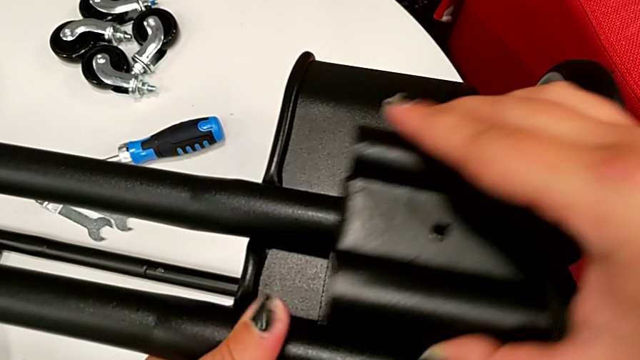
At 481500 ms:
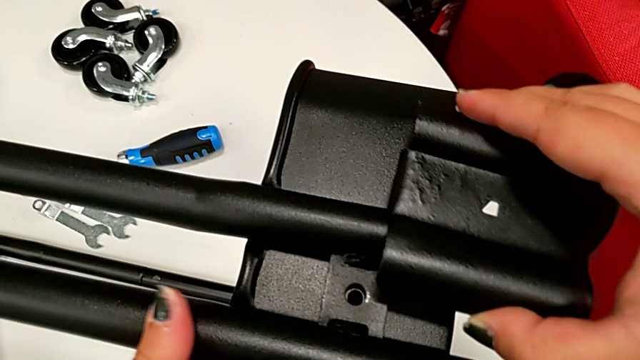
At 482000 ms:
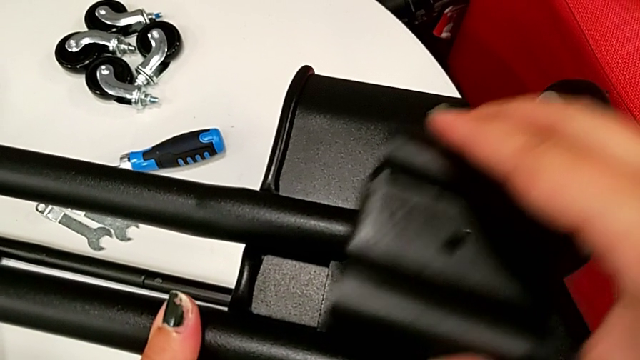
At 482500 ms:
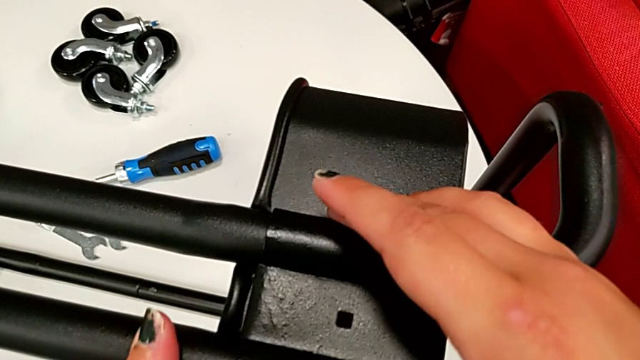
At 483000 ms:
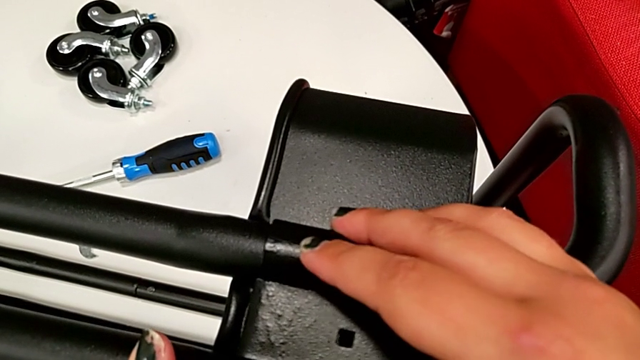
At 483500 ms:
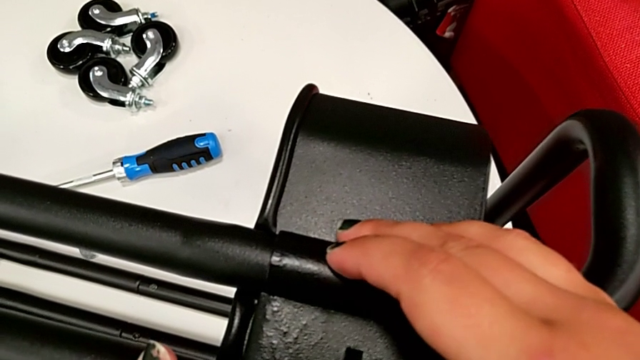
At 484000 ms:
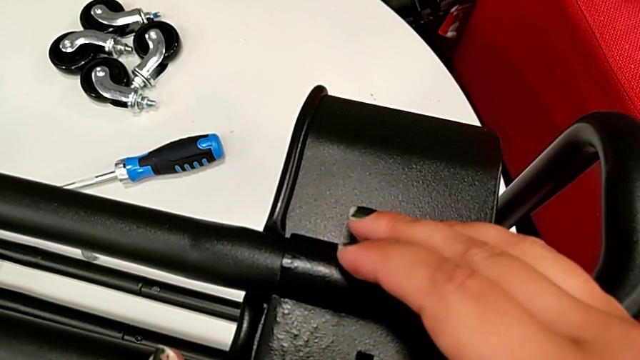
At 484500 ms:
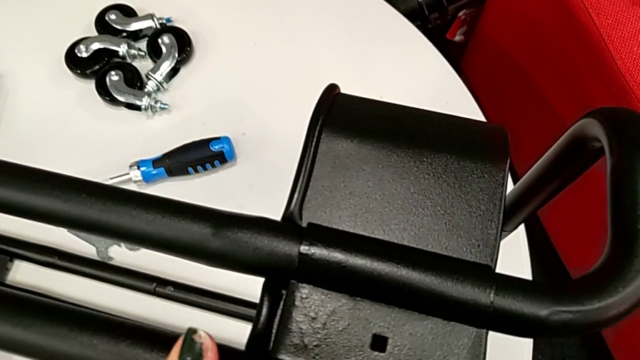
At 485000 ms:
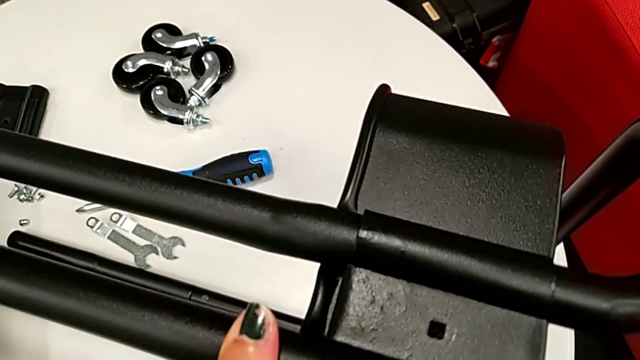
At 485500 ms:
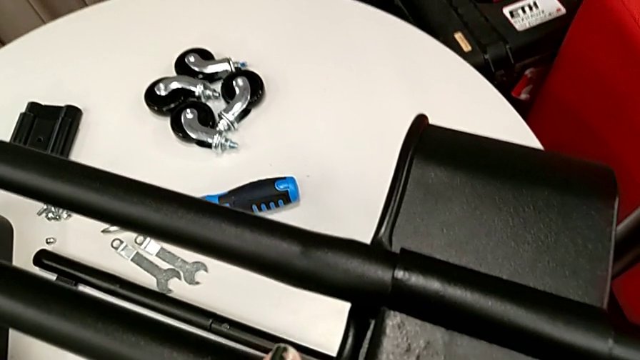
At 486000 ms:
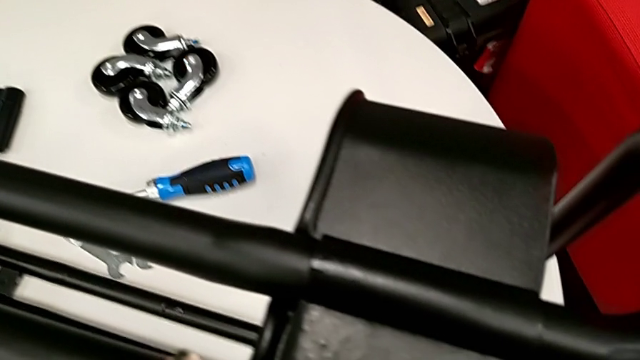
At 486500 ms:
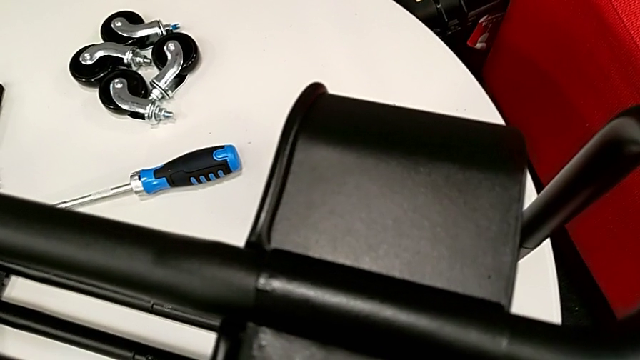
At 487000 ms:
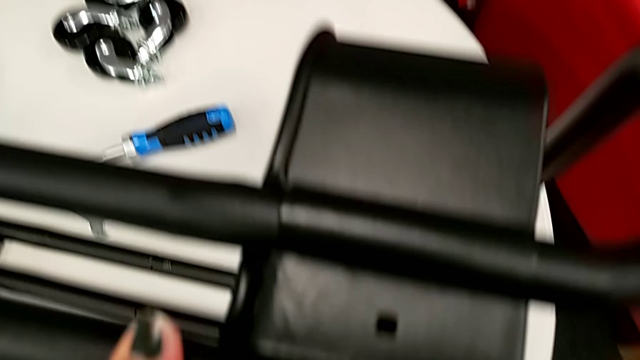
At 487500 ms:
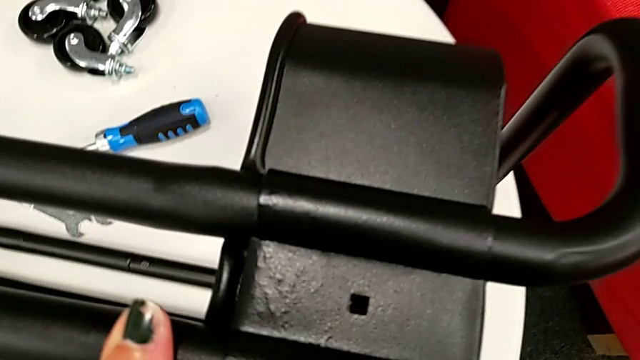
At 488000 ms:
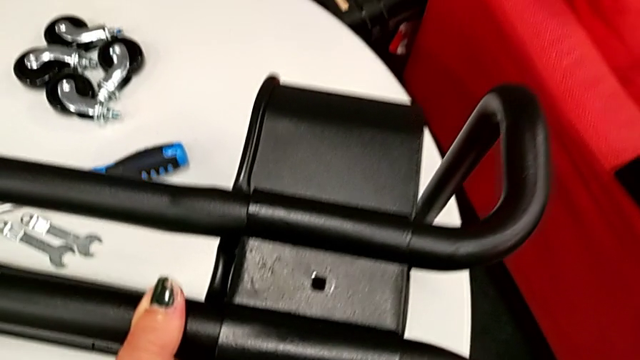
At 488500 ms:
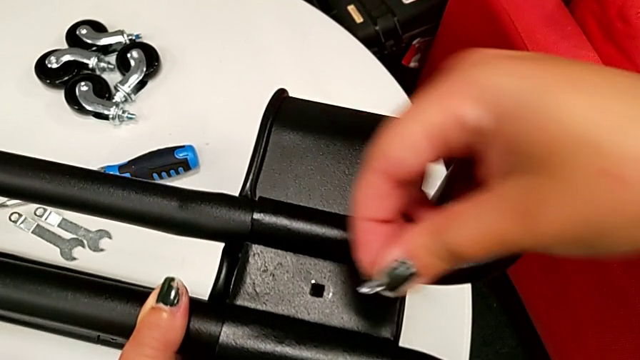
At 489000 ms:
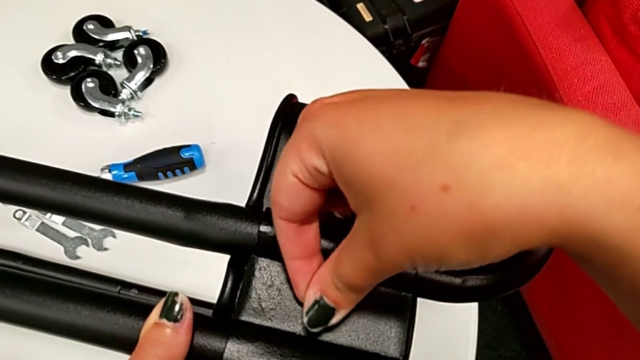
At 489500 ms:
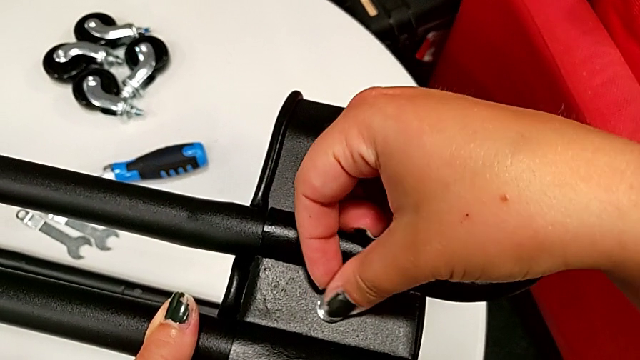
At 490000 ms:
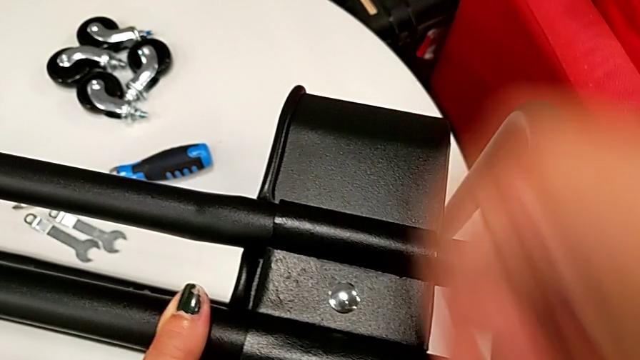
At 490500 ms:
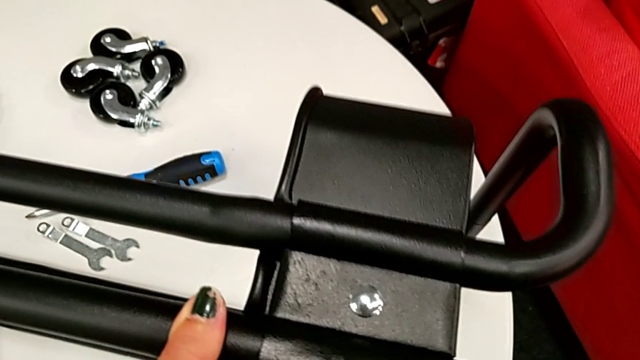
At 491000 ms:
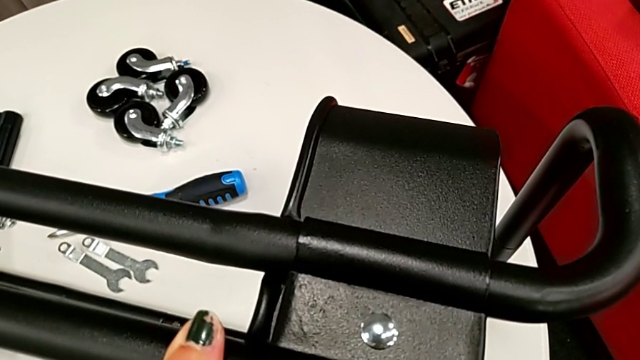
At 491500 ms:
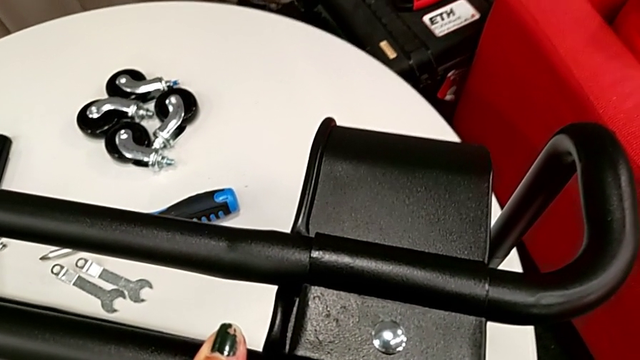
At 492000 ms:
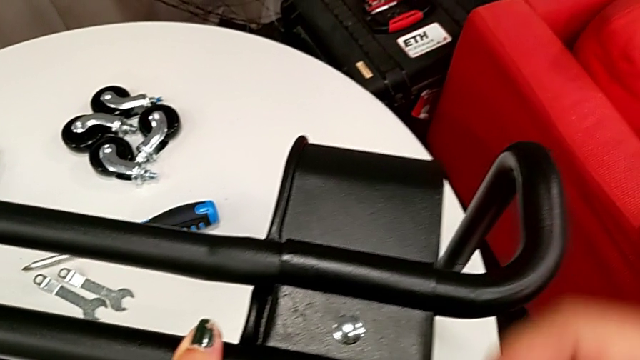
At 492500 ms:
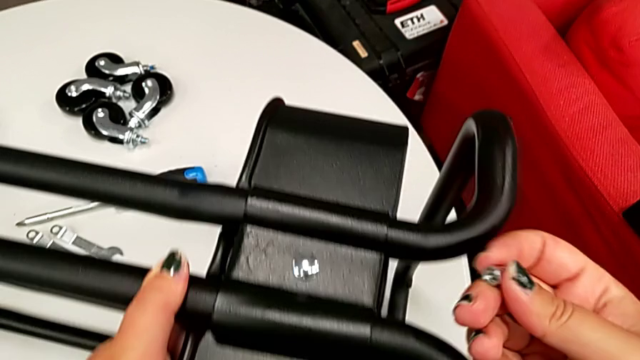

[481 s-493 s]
The camera wearer is attaching the bottom tray to the side bars. They place the bracket and insert the screw.

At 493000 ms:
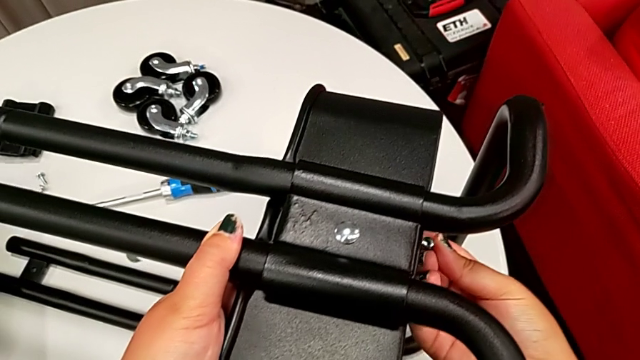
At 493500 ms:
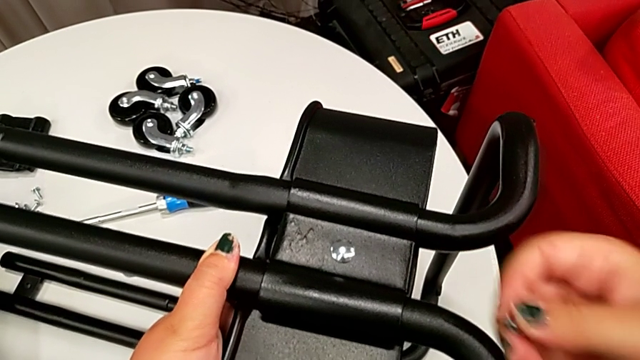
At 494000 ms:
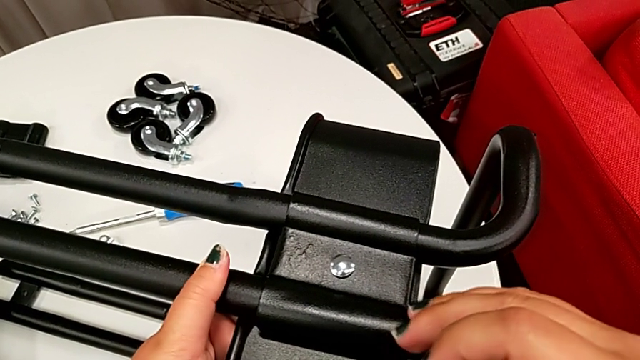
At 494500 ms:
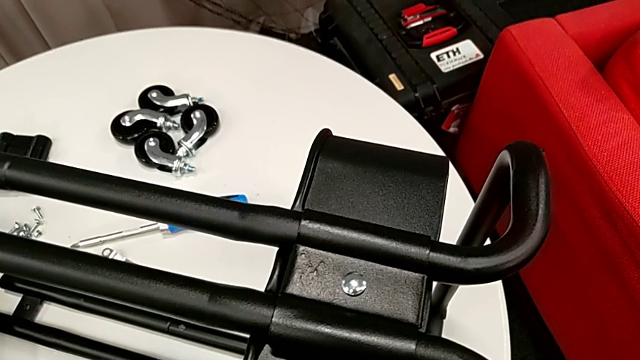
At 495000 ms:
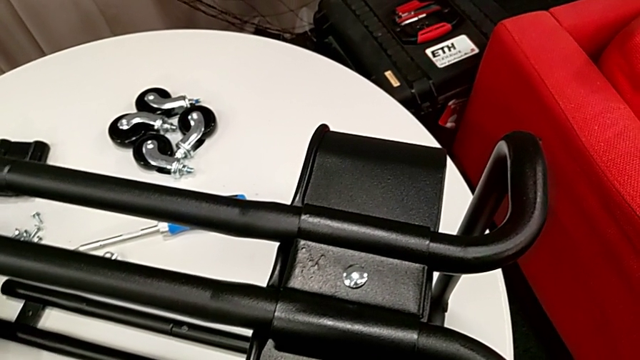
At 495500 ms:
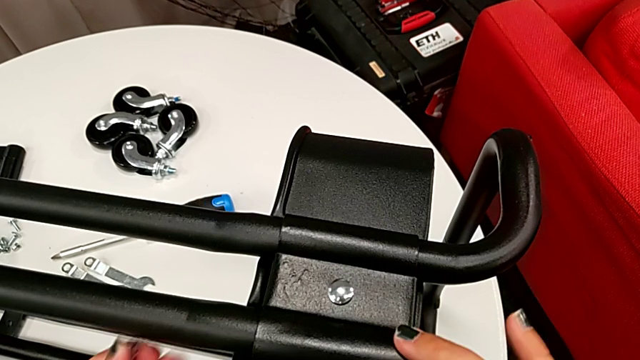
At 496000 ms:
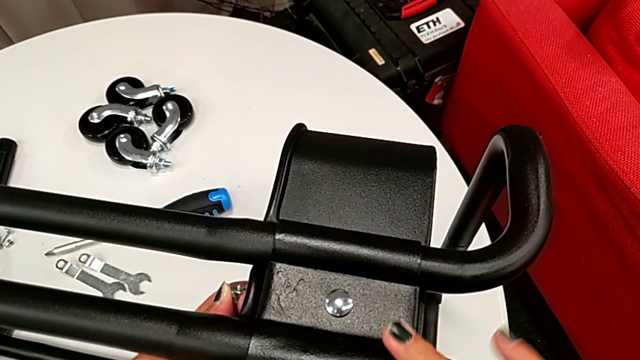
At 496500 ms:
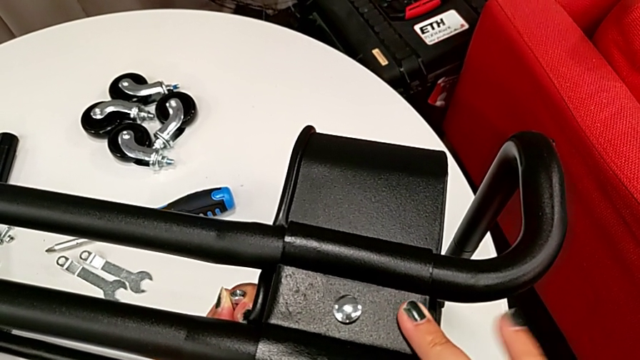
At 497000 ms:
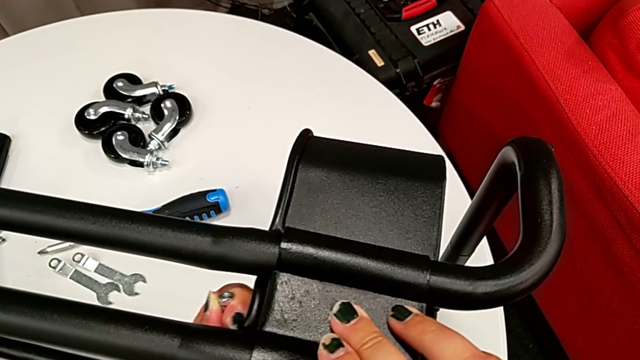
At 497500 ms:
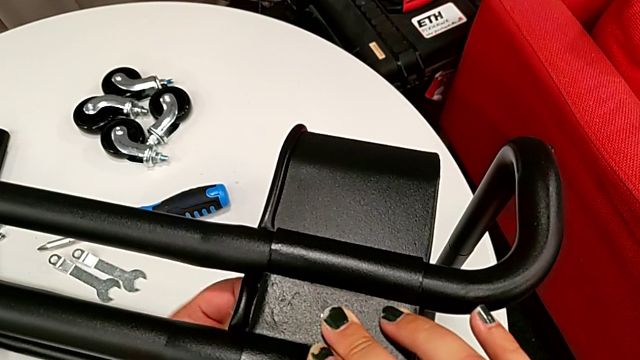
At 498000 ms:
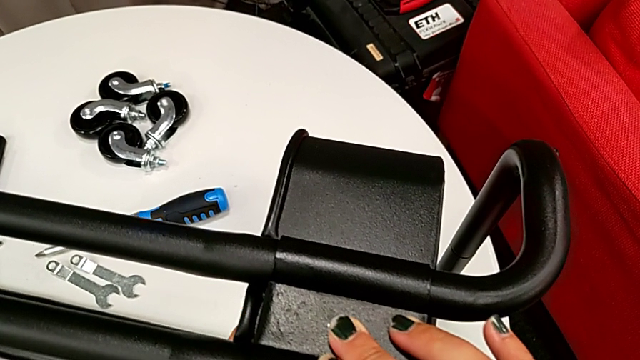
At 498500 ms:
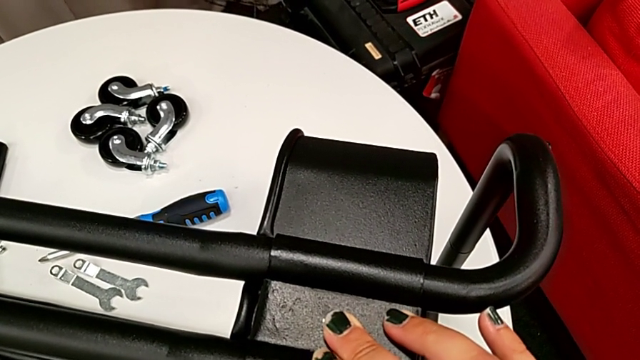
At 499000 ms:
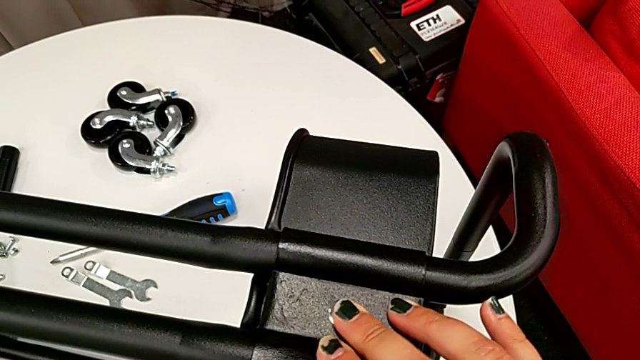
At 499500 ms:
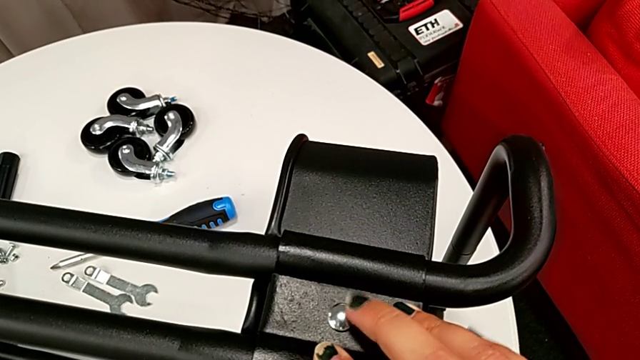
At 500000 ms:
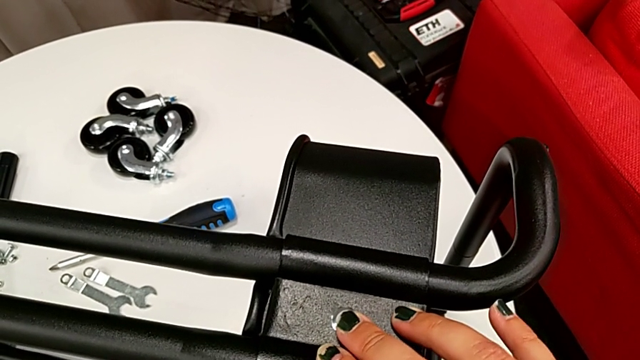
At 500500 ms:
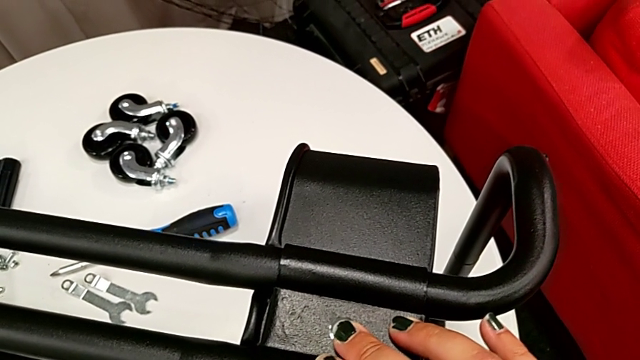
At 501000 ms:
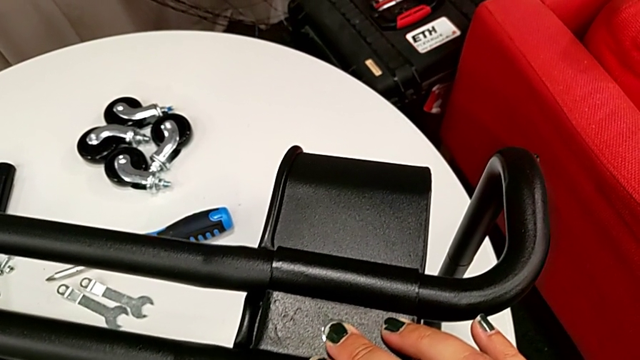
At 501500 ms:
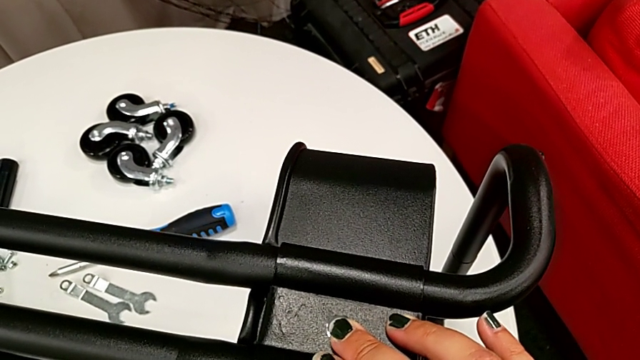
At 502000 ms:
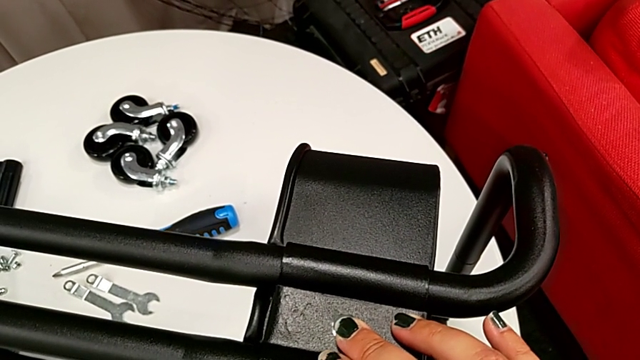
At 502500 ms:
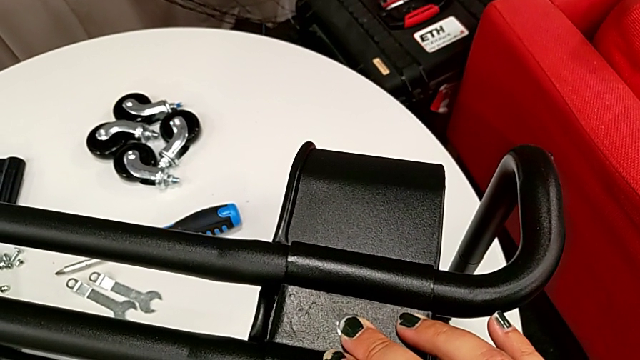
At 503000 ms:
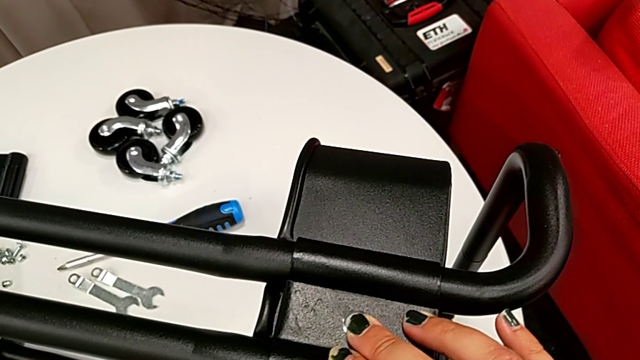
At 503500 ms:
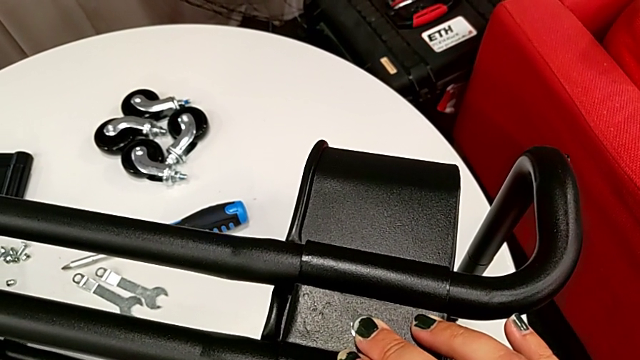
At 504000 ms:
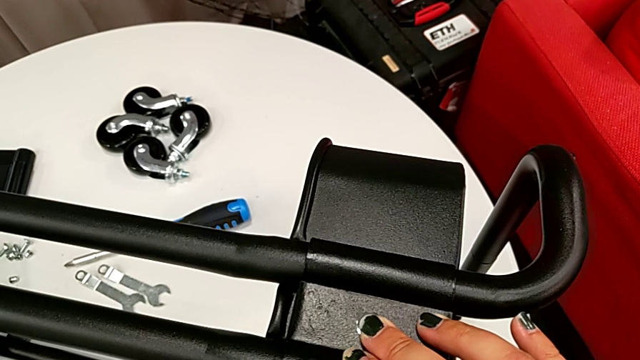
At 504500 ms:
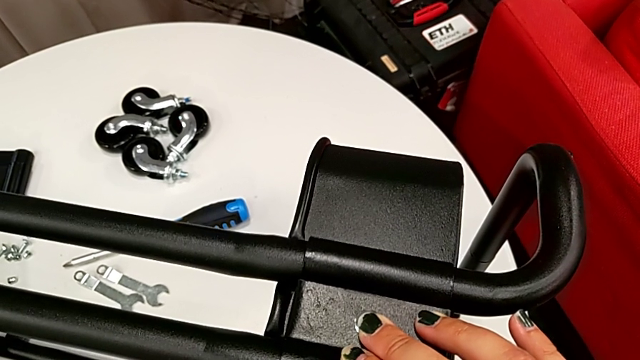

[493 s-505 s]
The camera wearer is attaching the bottom tray to the side bars. They approach the hexagon cap nut, align the bracket and hold it.
